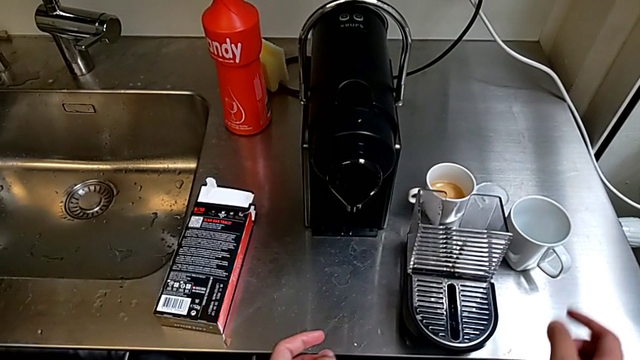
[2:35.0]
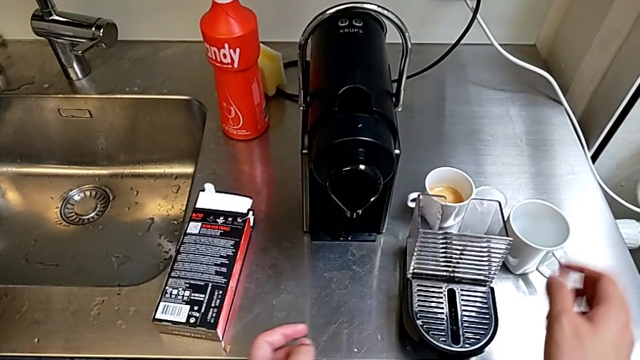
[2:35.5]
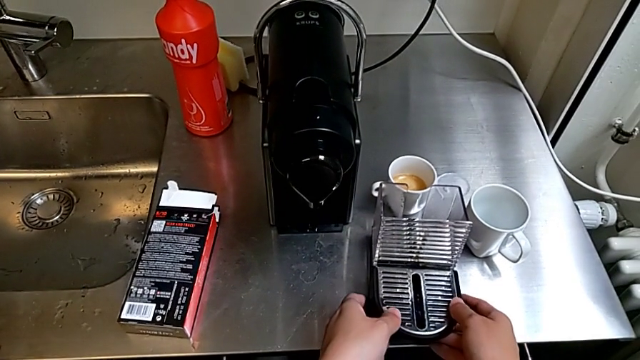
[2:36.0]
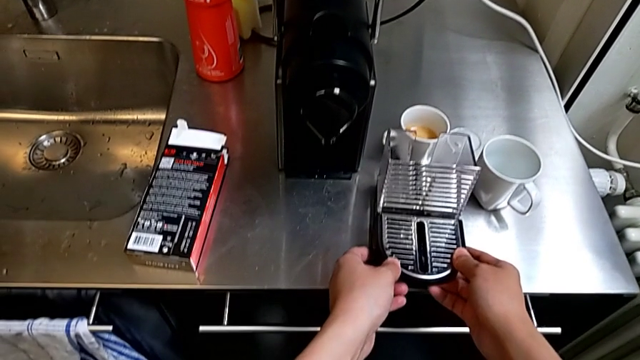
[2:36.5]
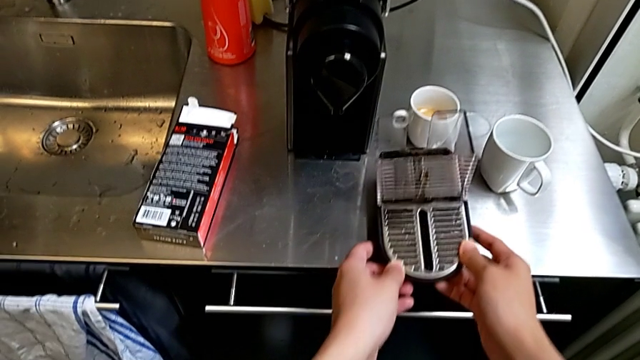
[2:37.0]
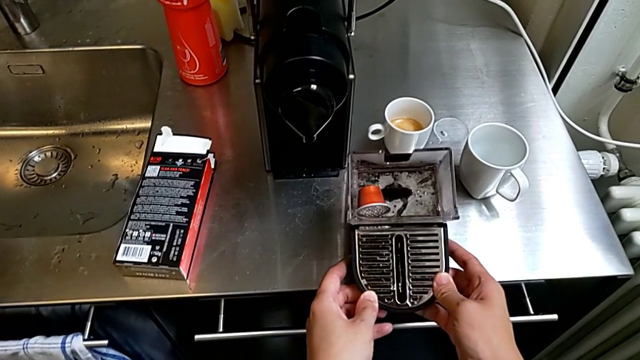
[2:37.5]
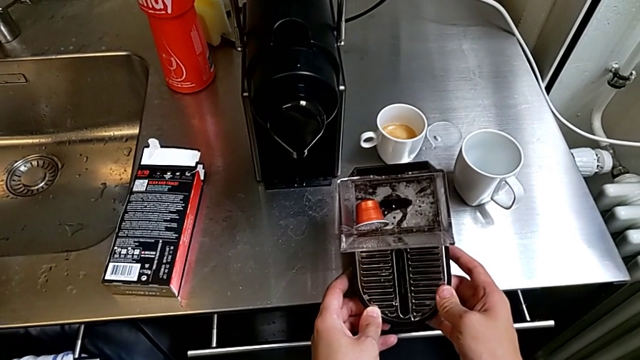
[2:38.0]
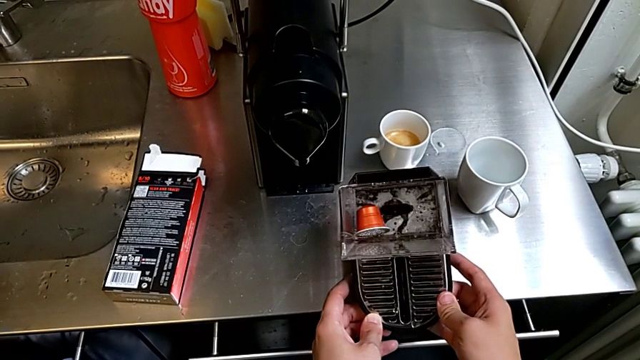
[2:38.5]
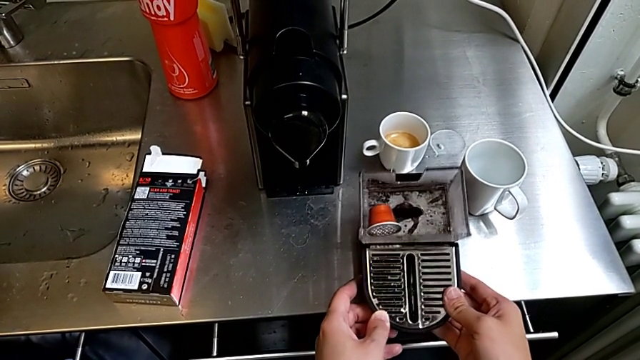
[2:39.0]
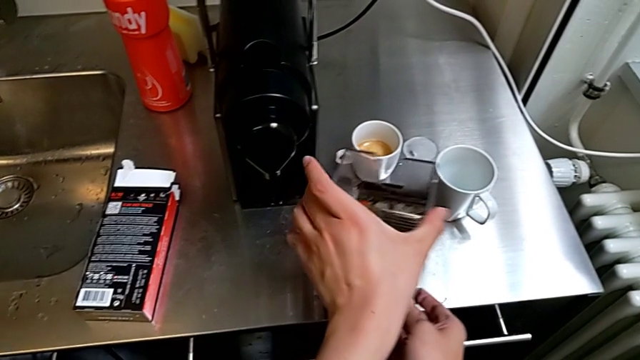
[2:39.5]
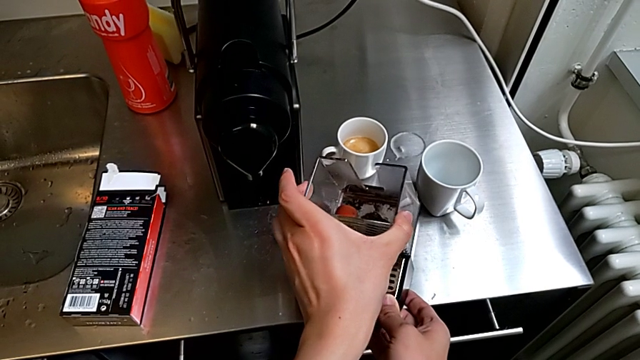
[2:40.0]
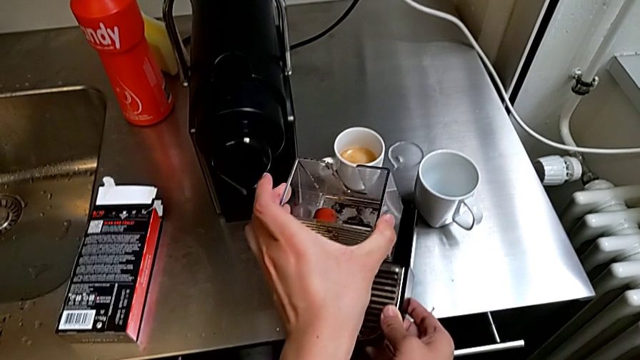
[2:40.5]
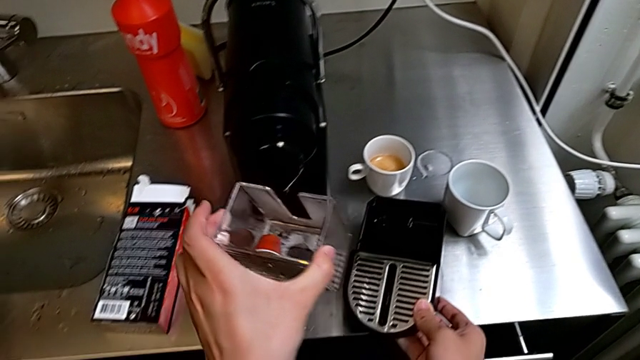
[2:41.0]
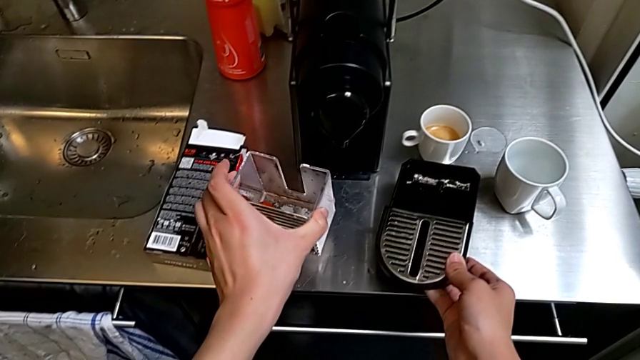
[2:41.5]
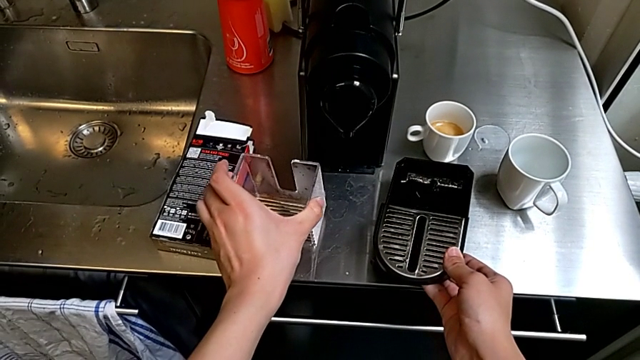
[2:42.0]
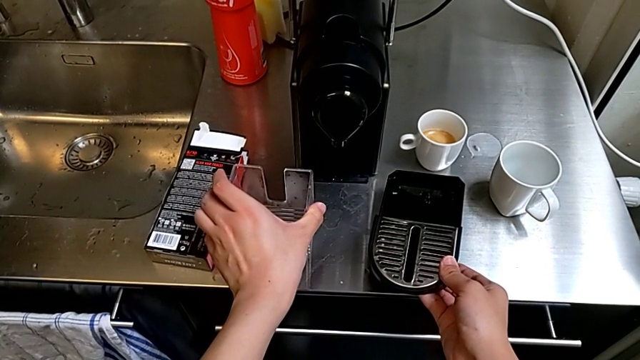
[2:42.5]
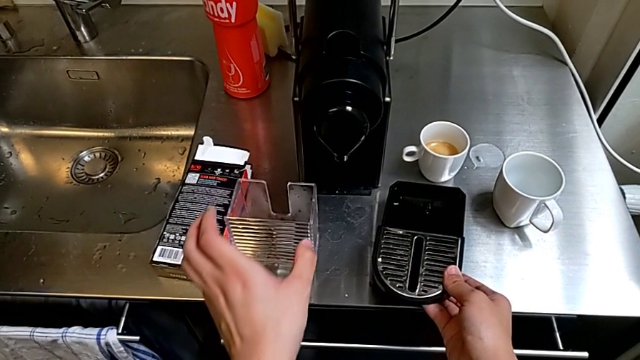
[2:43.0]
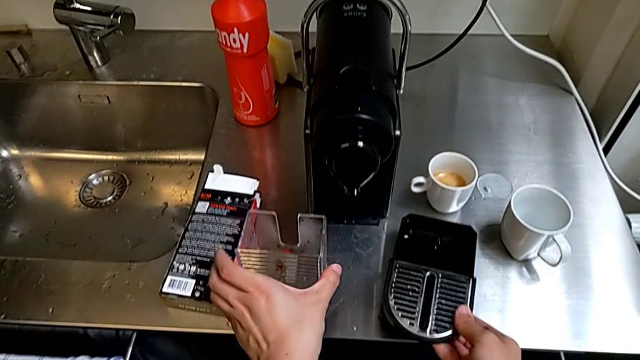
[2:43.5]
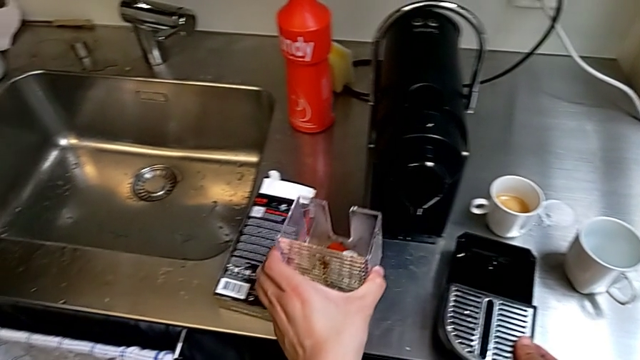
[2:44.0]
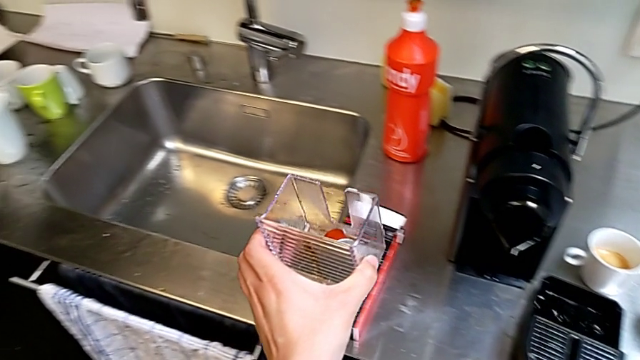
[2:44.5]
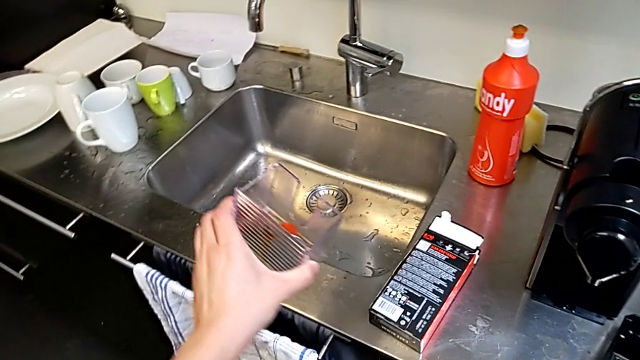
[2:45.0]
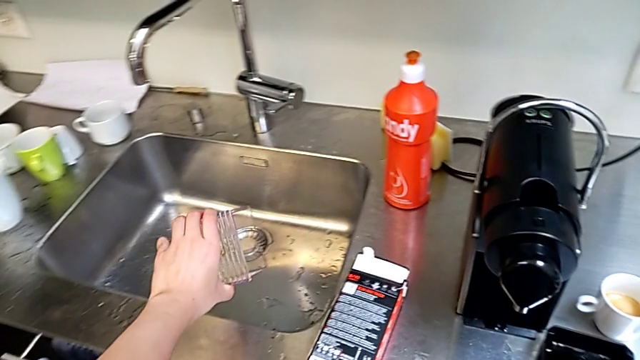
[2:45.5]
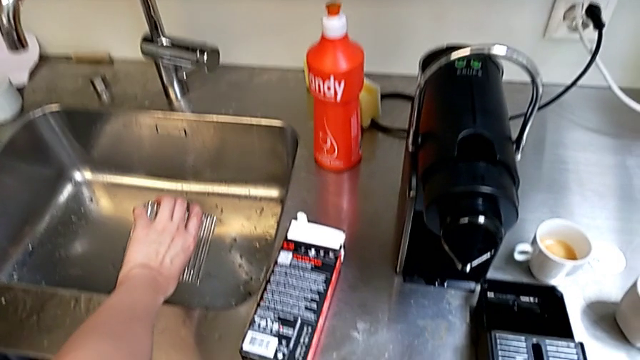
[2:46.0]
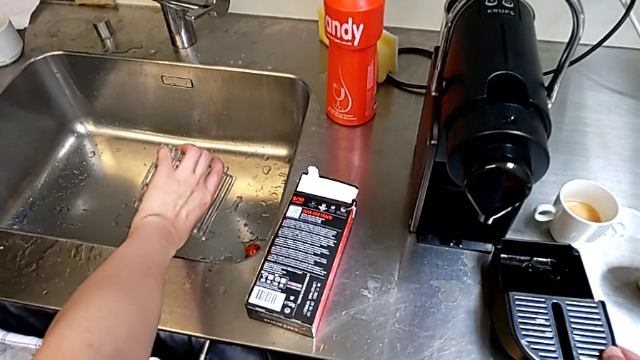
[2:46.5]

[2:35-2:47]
The camera wearer is emptying the capsule container. They grab the drip tray, withdraw the capsule container, grab it and pour the coffee capsule.

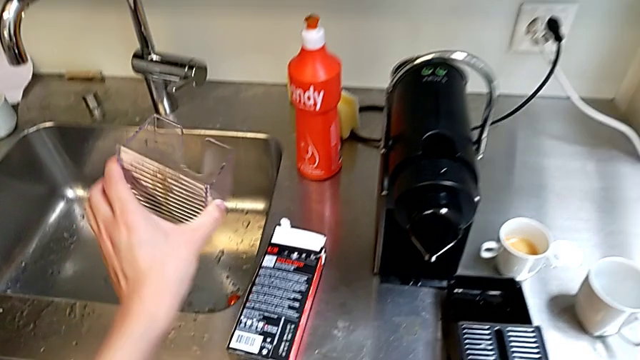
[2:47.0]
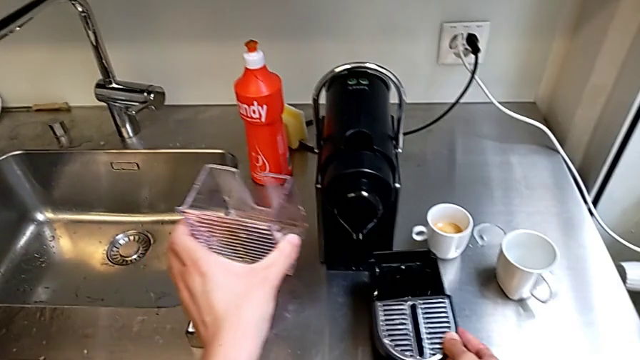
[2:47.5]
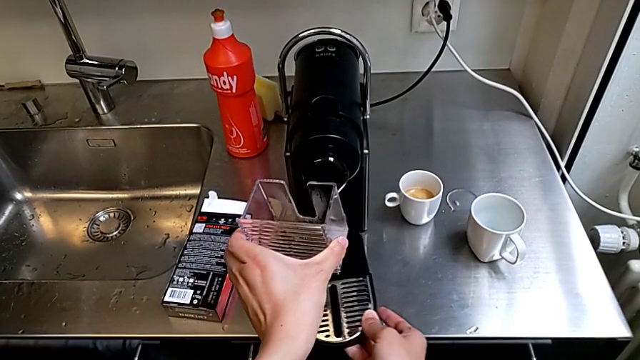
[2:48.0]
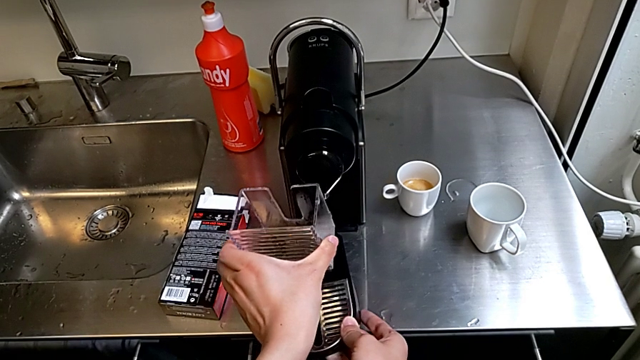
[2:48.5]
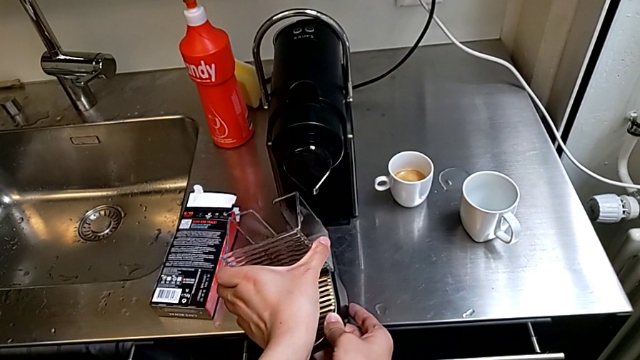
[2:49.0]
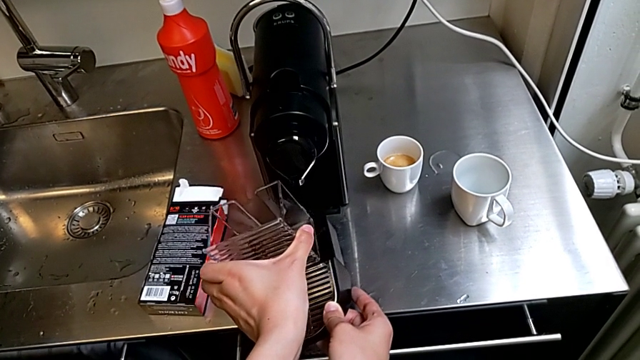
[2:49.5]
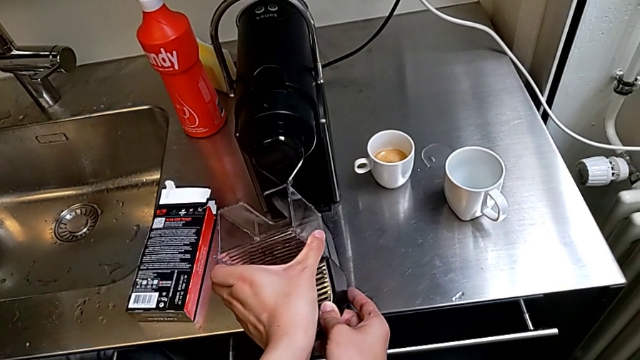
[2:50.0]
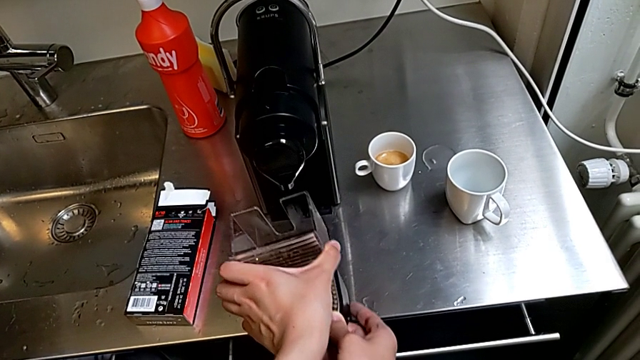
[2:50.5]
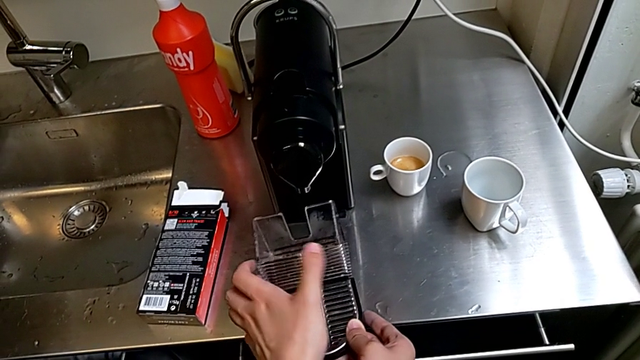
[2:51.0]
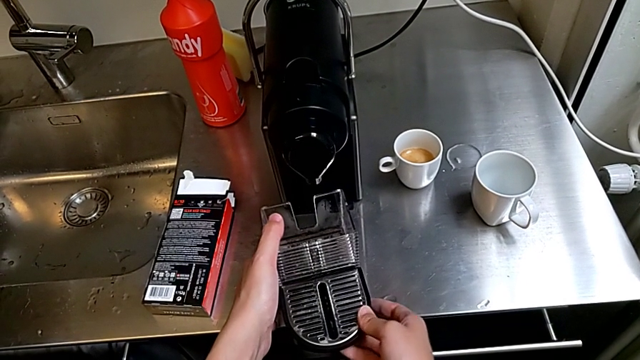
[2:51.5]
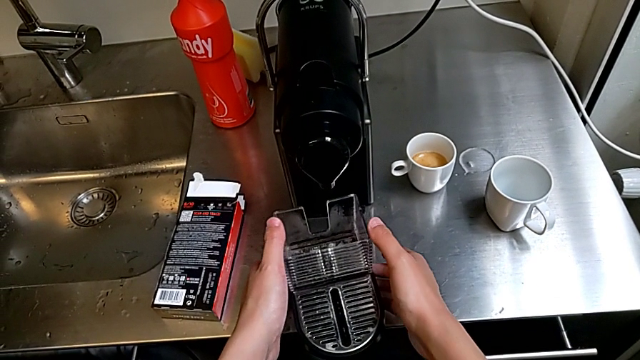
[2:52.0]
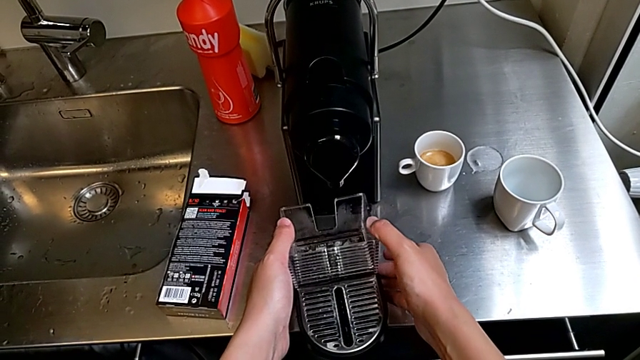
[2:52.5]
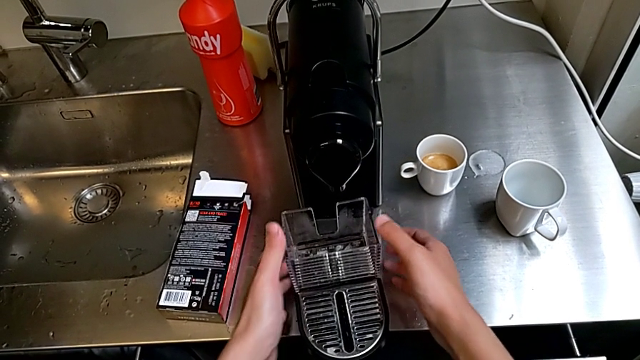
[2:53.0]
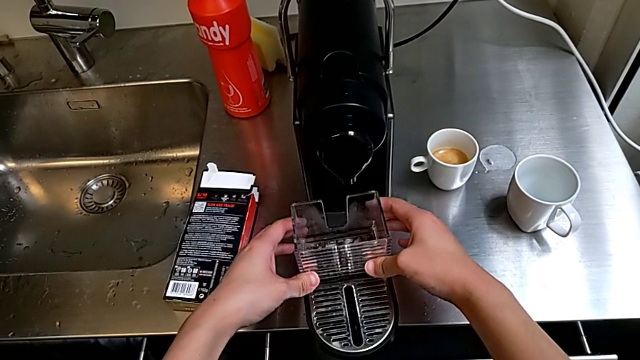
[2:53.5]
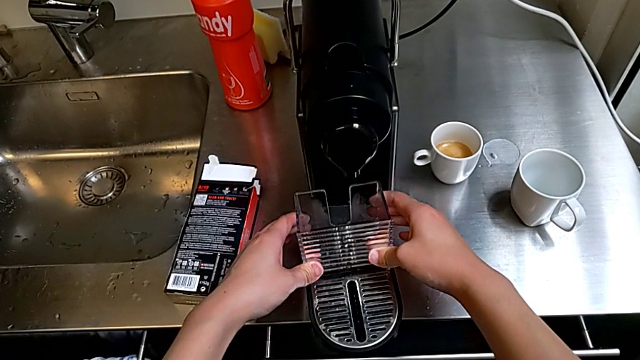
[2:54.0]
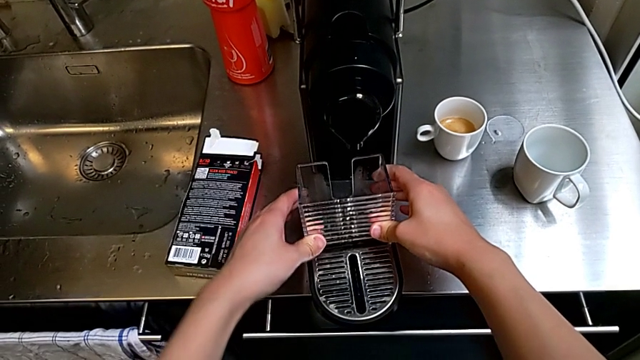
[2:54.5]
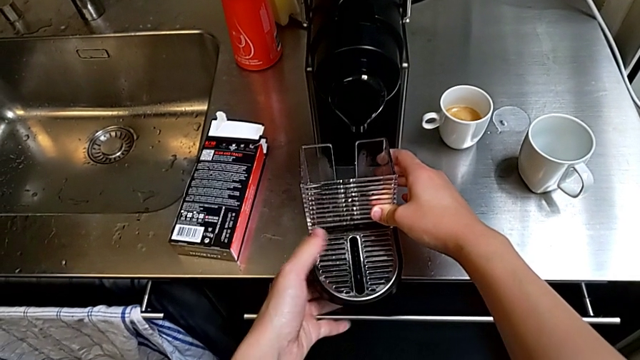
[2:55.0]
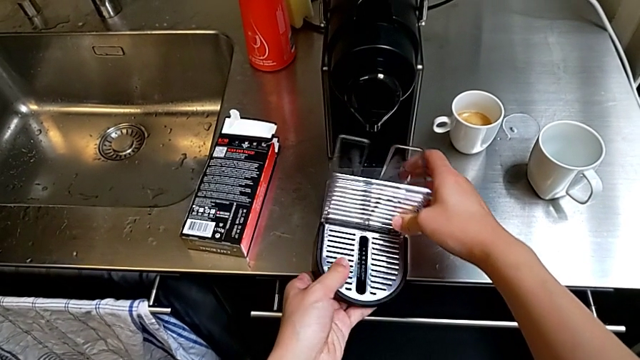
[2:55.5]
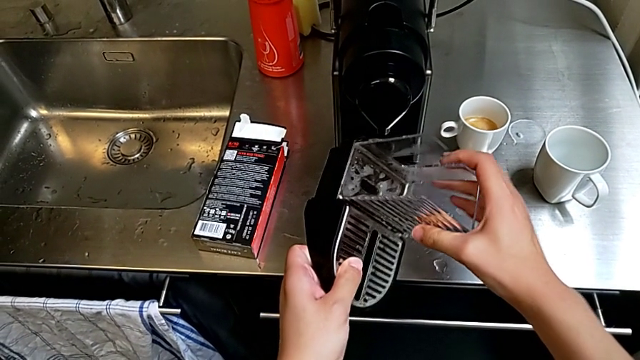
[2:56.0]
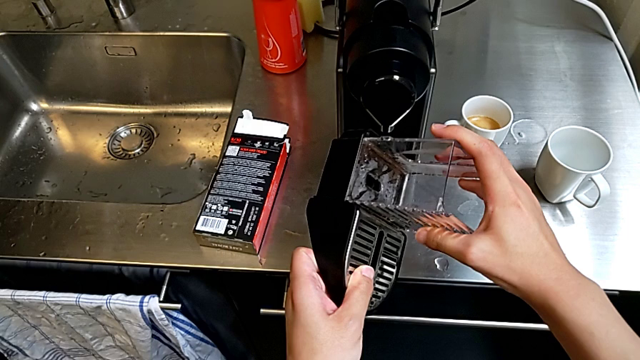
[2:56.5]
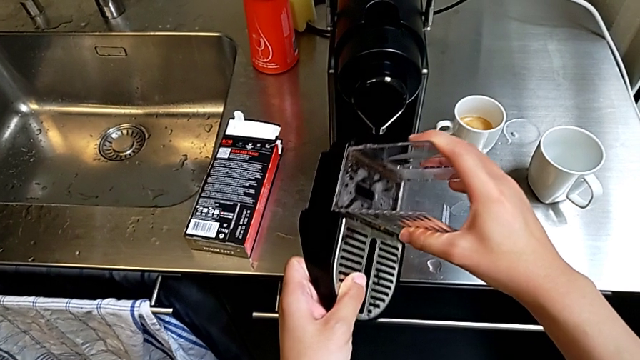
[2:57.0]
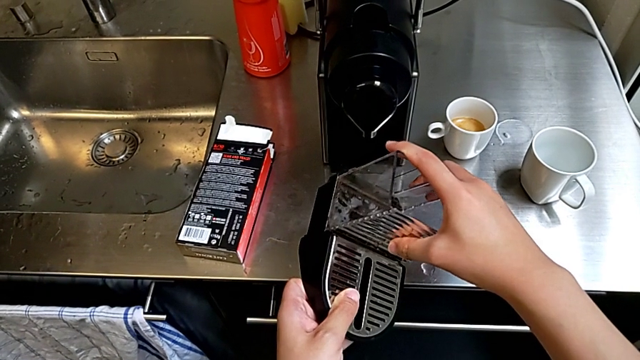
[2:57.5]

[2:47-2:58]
The camera wearer is attaching the drip tray to the capsule coffee machine. They place the capsule container, insert it, lift it and insert it.
